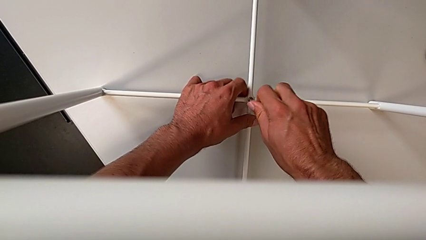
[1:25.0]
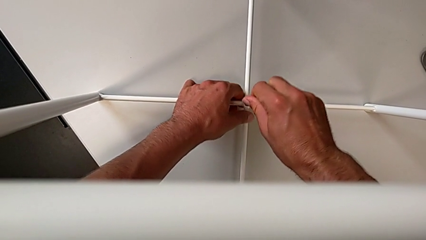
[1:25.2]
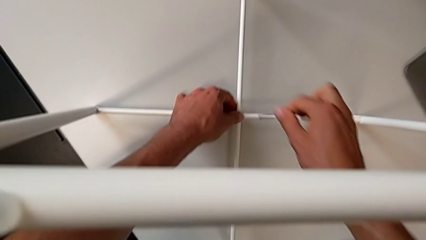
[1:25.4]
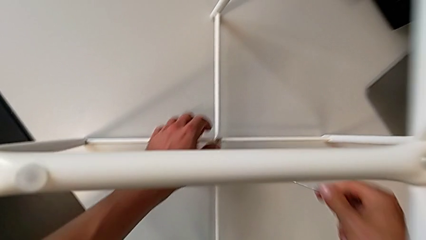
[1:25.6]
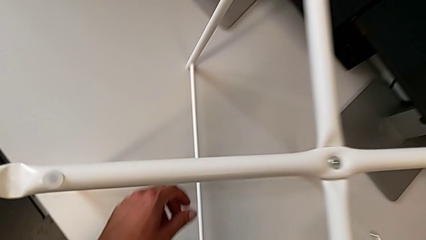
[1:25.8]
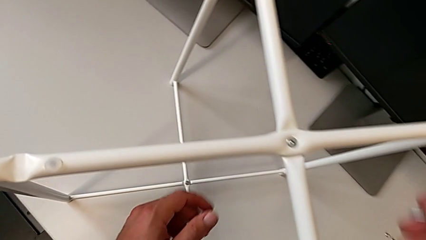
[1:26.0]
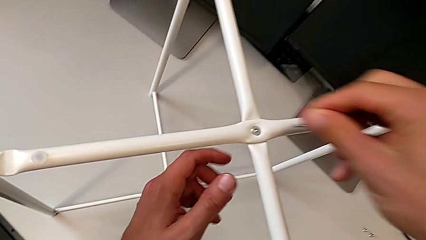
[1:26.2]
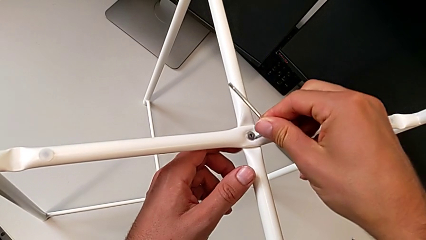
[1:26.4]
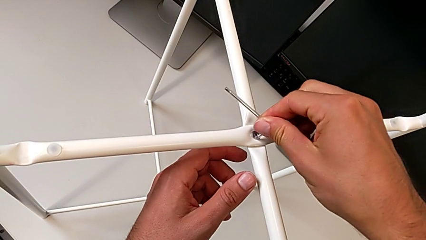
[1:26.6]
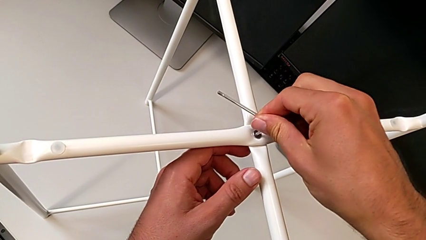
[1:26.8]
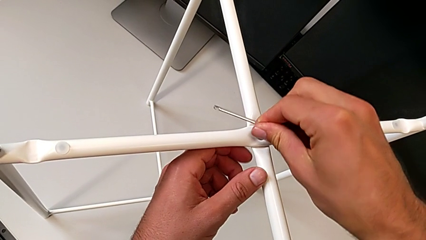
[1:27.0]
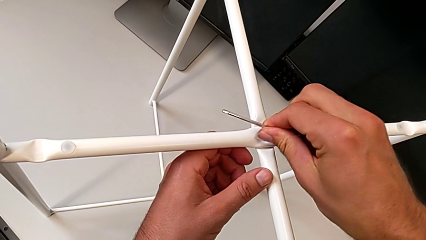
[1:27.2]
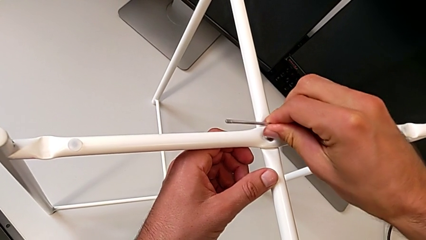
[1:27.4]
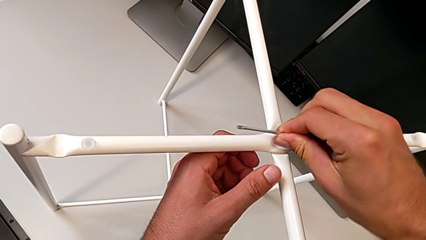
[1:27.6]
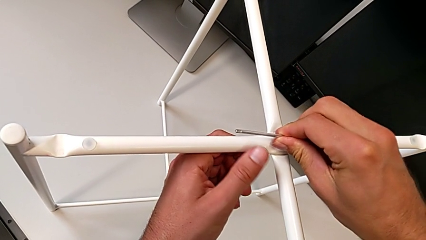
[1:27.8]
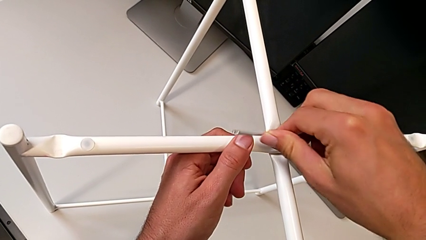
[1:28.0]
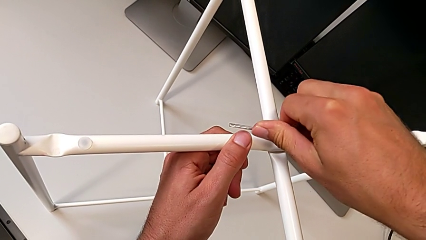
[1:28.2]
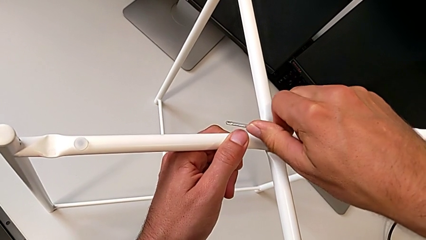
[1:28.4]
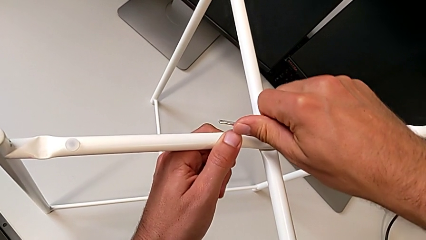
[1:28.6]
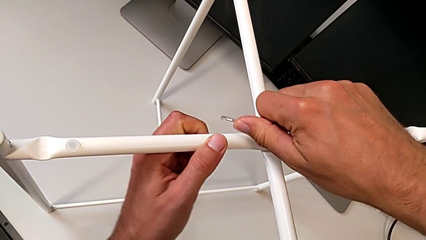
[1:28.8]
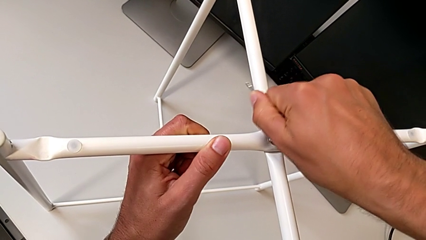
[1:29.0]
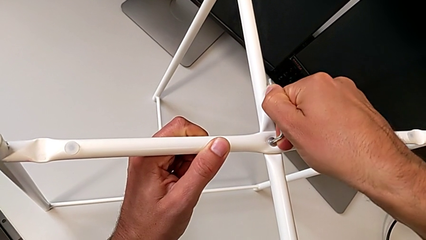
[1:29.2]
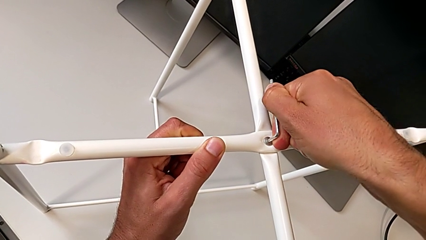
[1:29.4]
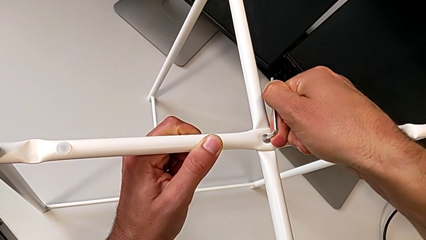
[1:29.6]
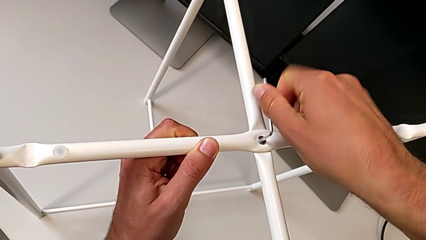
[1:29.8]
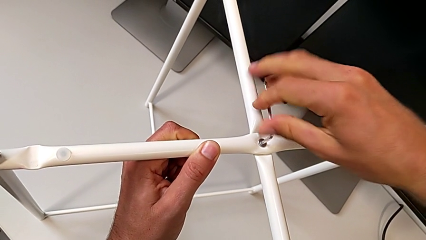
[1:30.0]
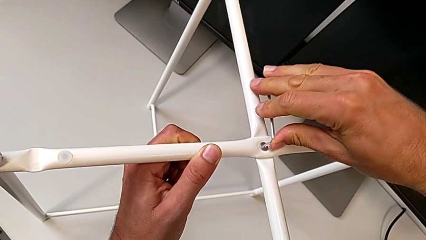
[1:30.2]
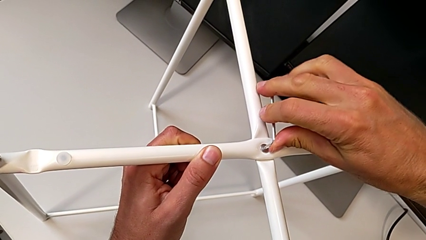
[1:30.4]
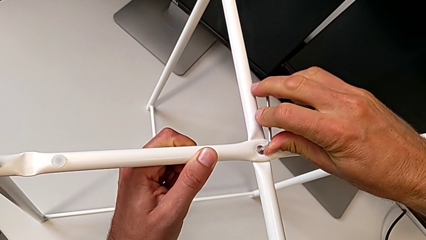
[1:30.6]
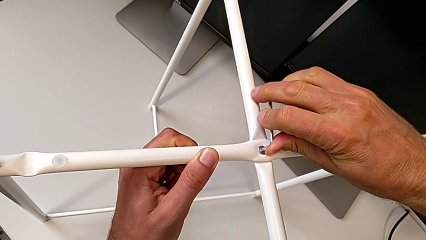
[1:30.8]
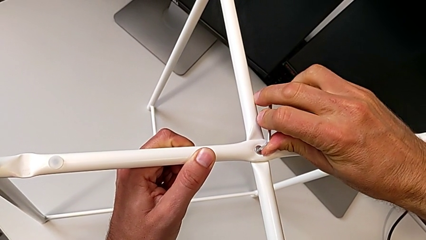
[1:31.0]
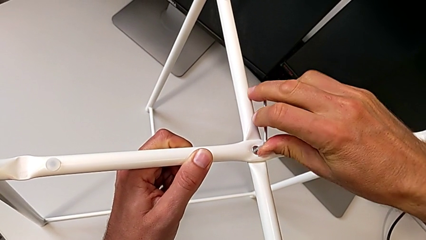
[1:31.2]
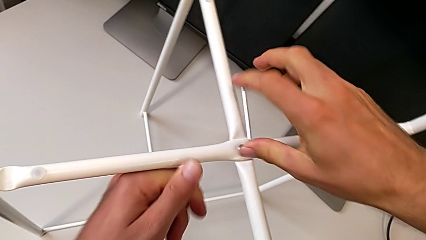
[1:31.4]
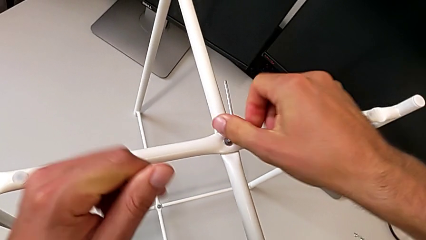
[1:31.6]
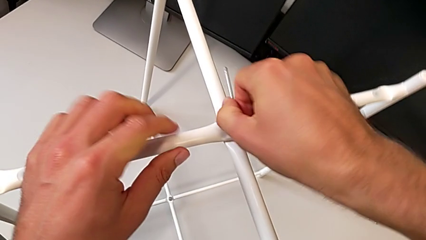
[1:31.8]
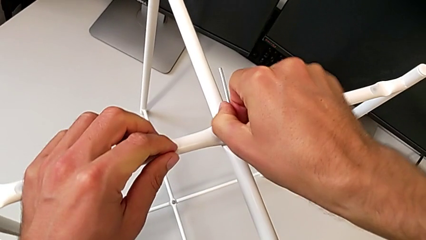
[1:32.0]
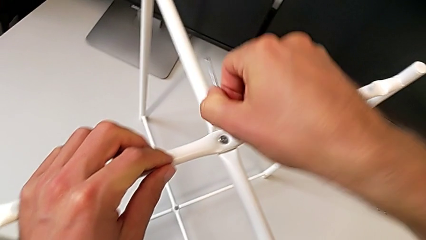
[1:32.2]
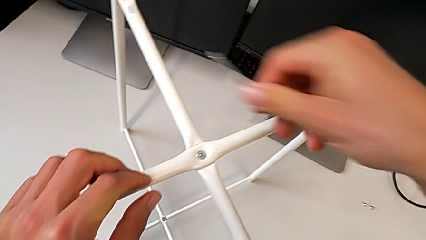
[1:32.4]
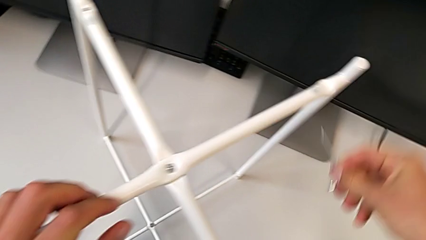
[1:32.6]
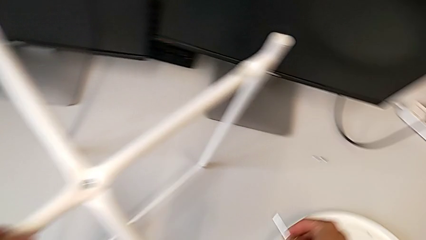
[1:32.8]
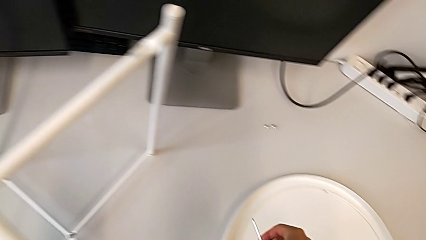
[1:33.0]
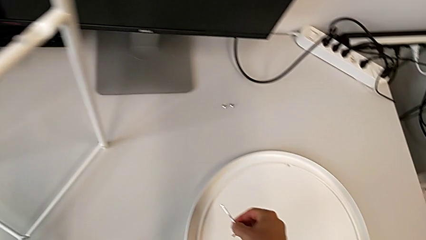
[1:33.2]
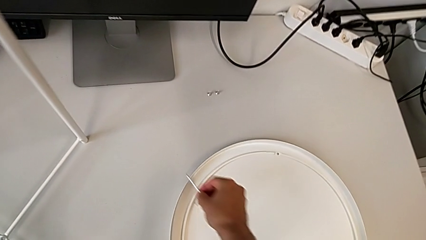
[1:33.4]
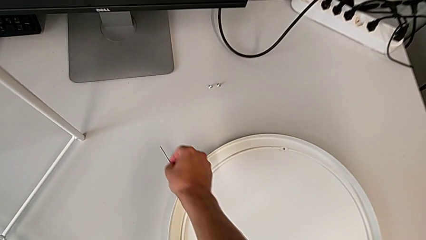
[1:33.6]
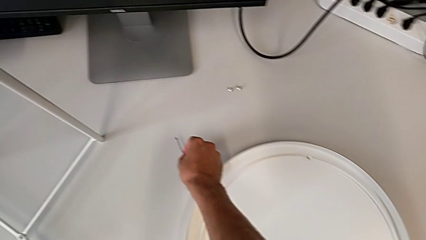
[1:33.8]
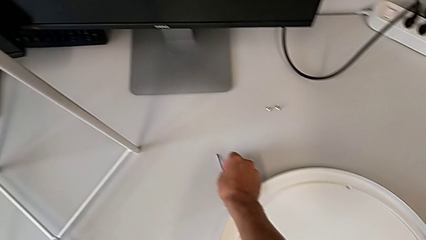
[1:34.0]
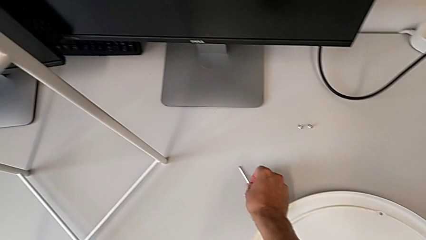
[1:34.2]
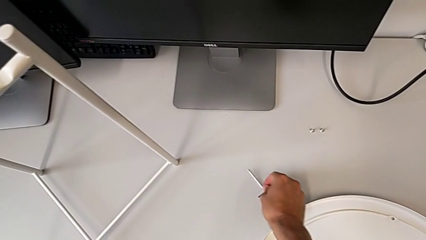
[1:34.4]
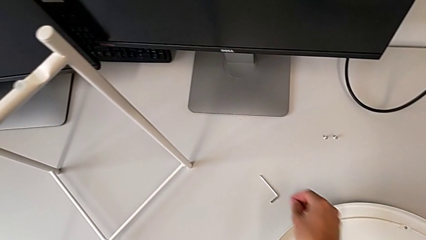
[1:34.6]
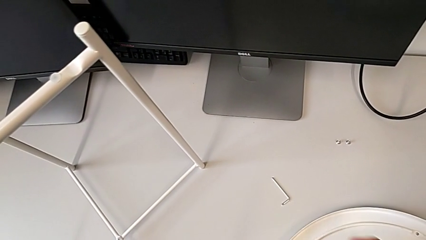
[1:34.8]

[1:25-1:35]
The camera wearer is assembling the bottom screw into the legs. They withdraw the Allen wrench, insert it, screw the hex socket head, withdraw the Allen wrench and place it.

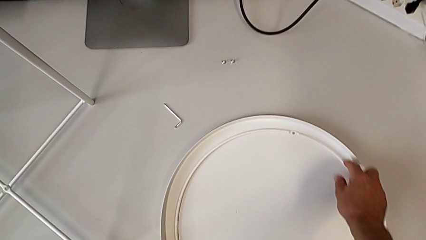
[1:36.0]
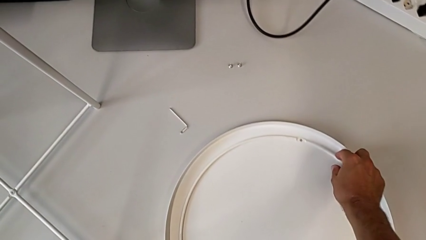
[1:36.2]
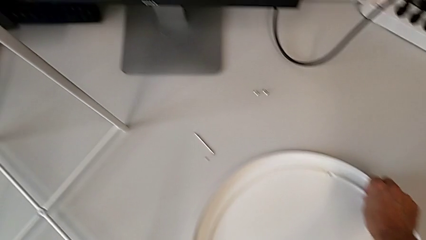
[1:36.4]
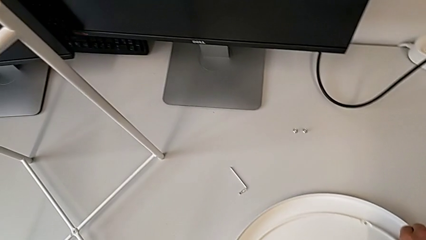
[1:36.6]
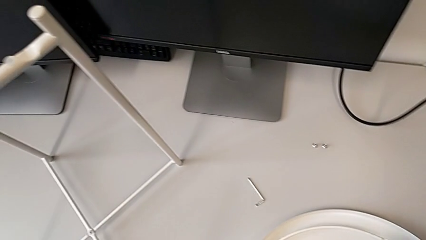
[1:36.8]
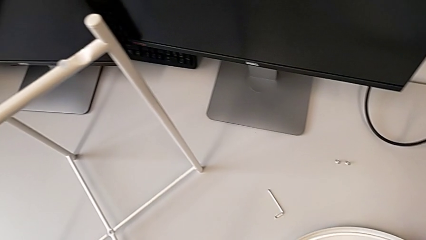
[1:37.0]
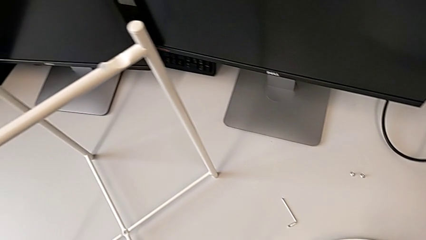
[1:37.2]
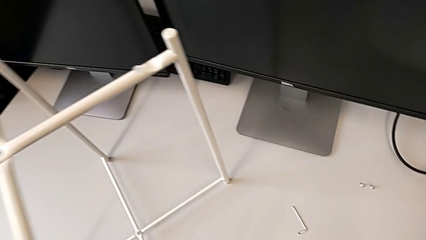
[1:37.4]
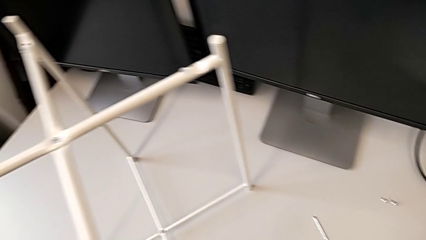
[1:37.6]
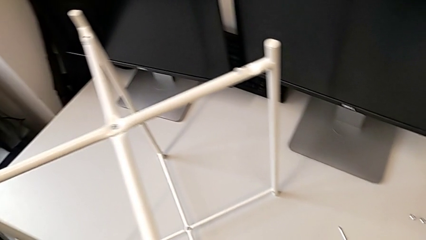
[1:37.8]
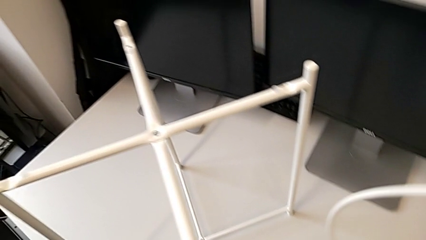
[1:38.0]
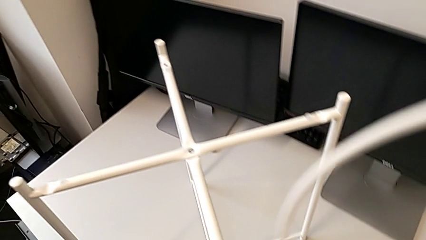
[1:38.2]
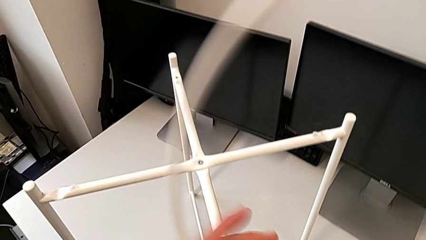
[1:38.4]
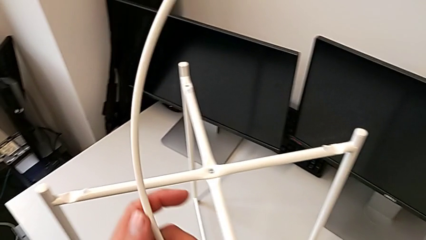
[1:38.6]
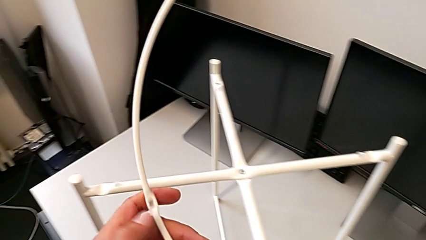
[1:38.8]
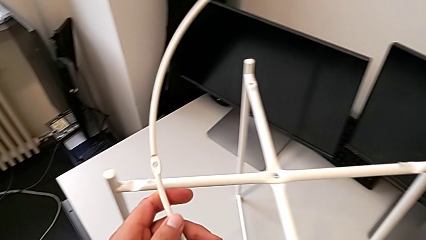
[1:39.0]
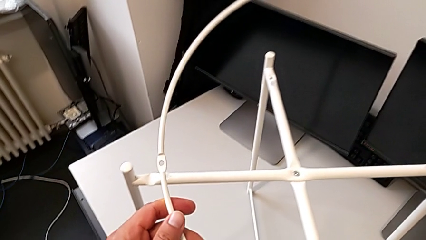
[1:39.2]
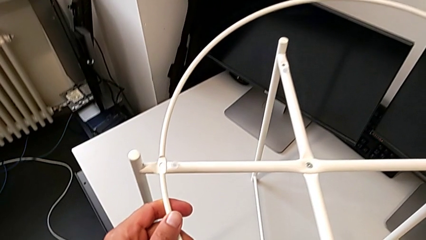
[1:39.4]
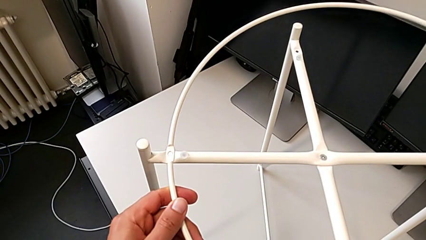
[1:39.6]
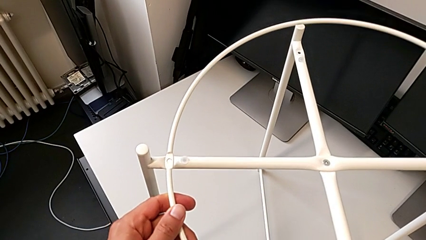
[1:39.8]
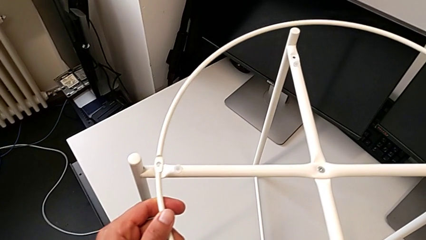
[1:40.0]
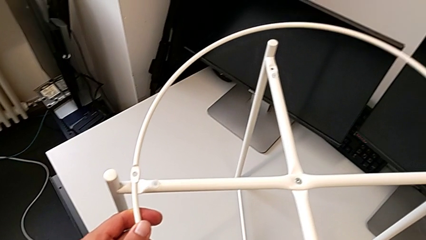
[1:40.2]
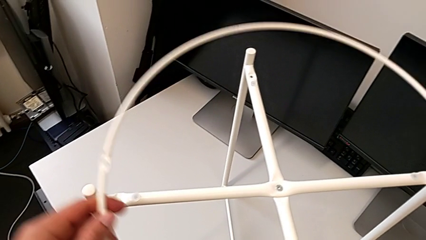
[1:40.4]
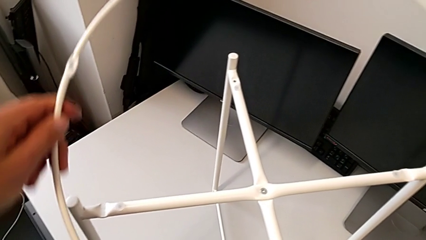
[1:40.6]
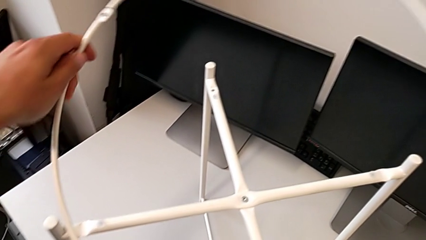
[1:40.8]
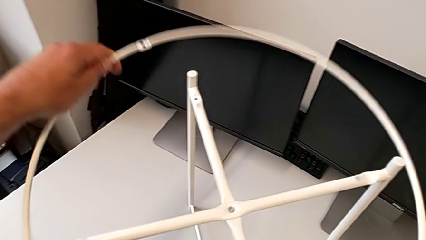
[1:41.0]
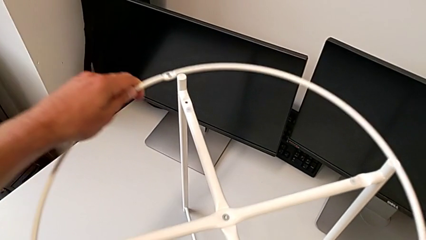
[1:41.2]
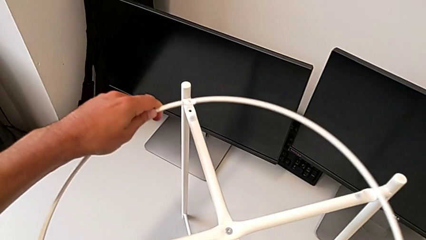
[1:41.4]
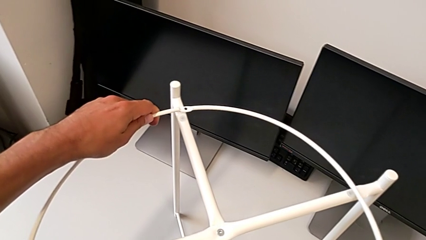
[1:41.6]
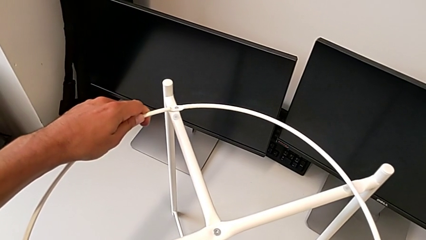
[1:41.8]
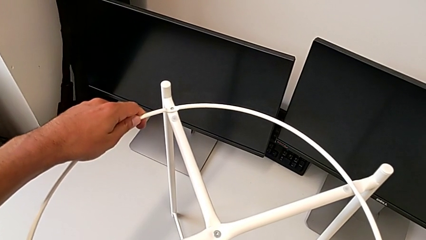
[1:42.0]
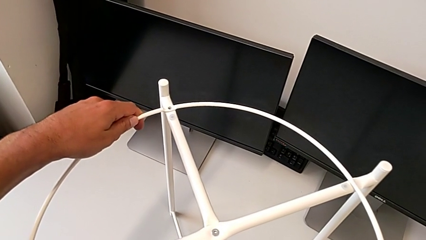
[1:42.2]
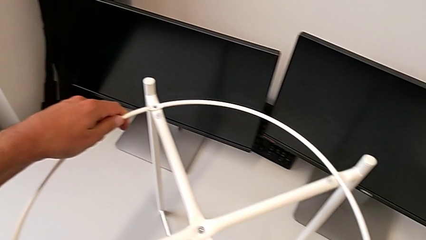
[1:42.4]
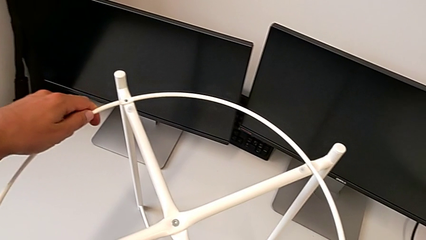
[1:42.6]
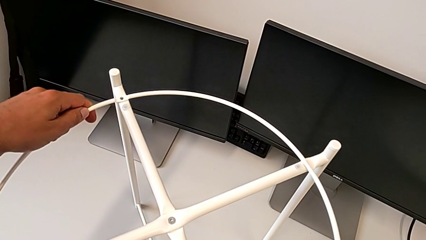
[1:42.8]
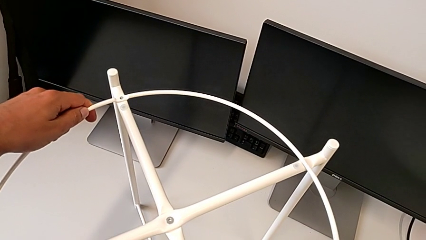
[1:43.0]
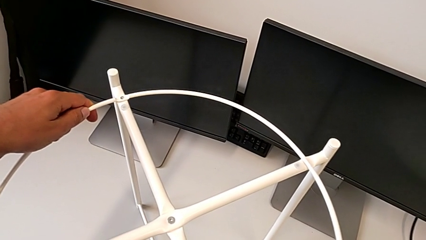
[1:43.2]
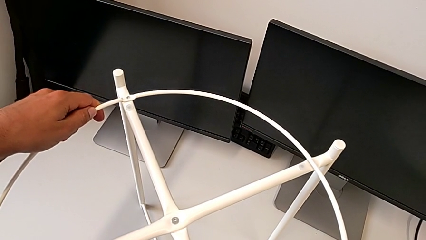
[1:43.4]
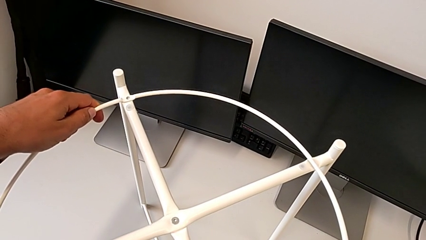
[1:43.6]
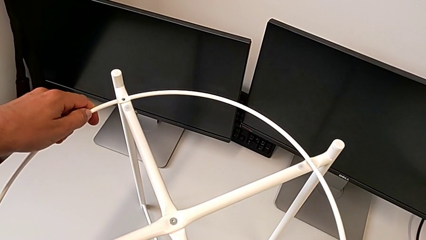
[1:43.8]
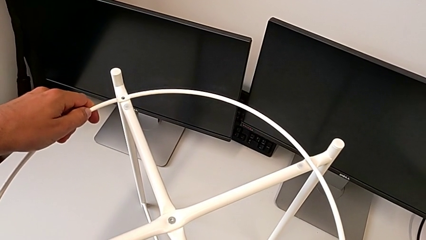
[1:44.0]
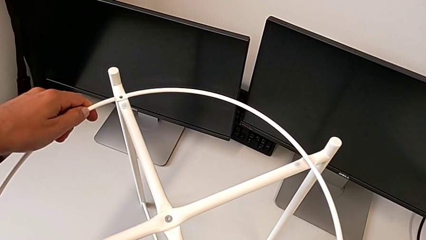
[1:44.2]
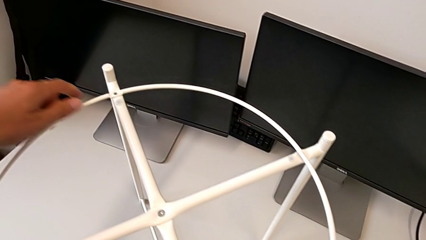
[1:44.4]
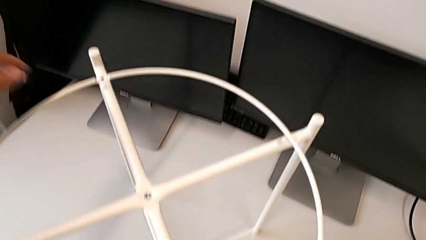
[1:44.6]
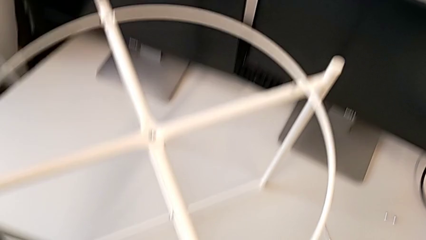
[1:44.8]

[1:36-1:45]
The camera wearer is assembling the screw into the circle and the legs. They lift the circle and wrongly align it twice.
